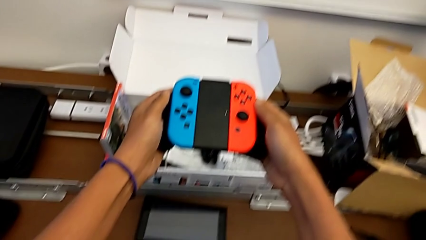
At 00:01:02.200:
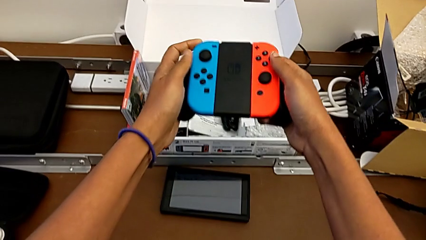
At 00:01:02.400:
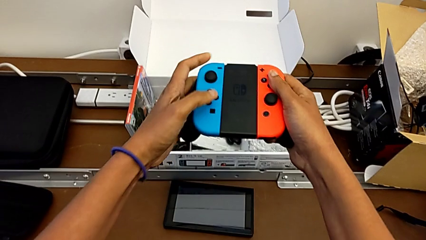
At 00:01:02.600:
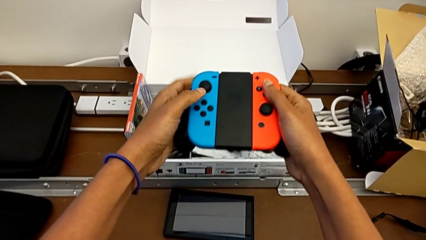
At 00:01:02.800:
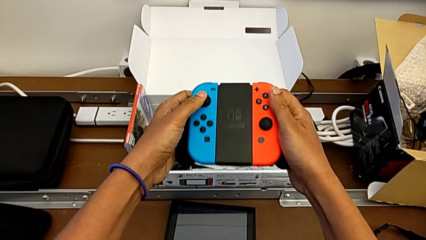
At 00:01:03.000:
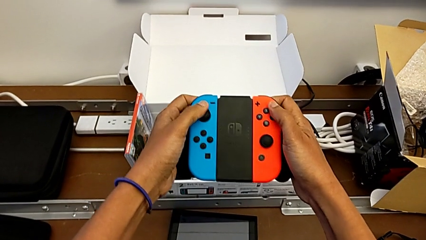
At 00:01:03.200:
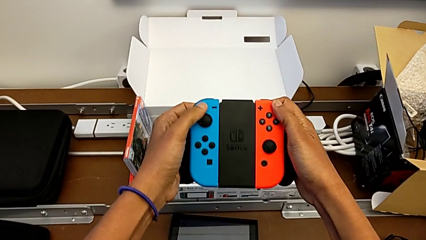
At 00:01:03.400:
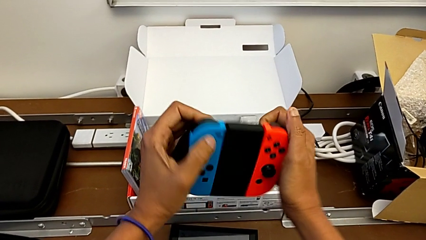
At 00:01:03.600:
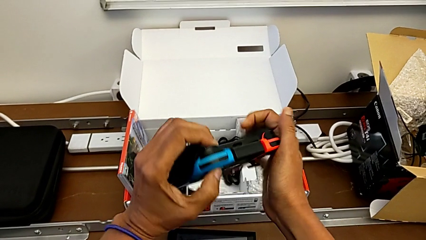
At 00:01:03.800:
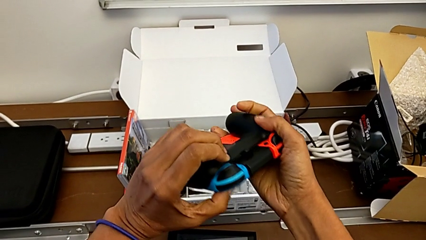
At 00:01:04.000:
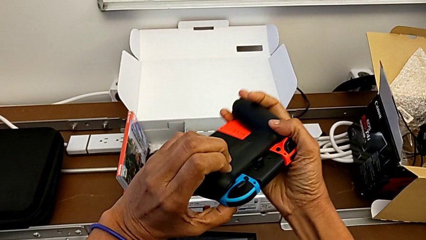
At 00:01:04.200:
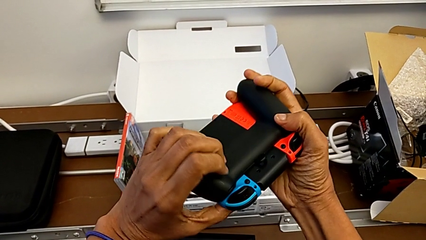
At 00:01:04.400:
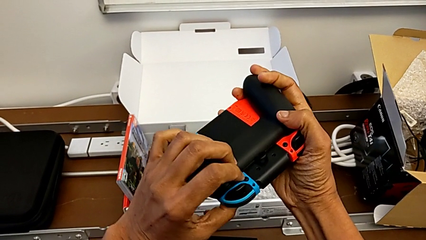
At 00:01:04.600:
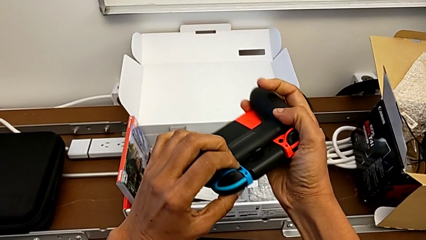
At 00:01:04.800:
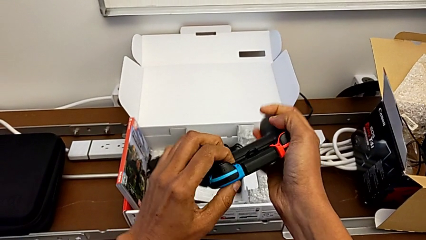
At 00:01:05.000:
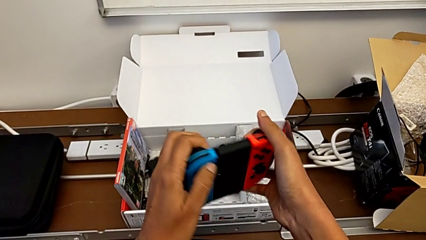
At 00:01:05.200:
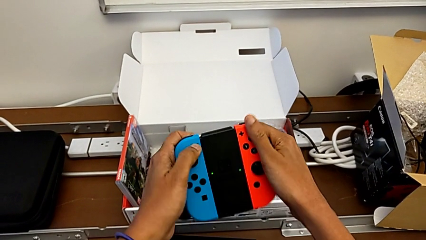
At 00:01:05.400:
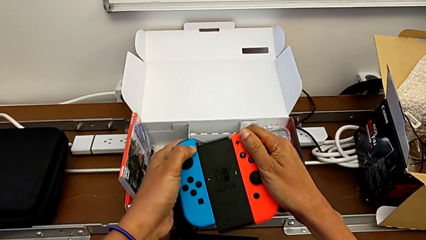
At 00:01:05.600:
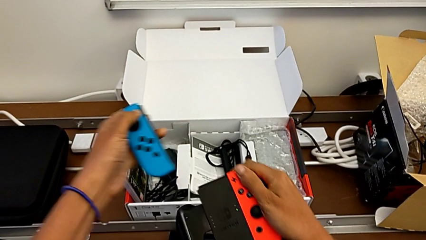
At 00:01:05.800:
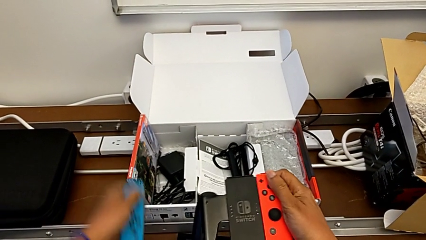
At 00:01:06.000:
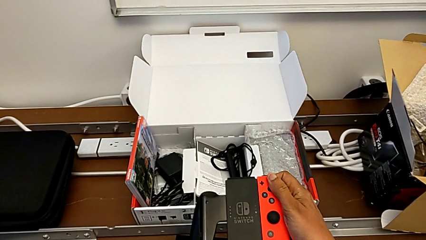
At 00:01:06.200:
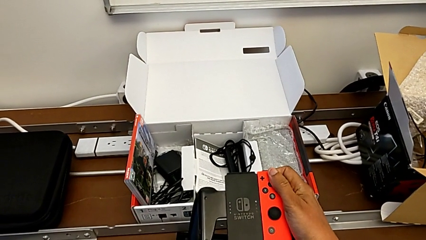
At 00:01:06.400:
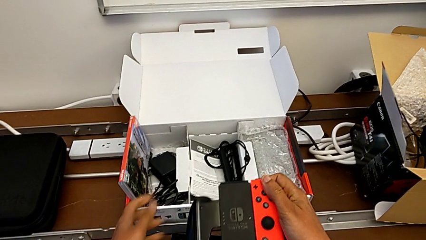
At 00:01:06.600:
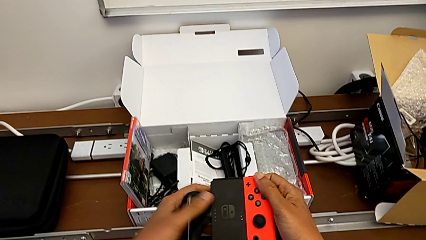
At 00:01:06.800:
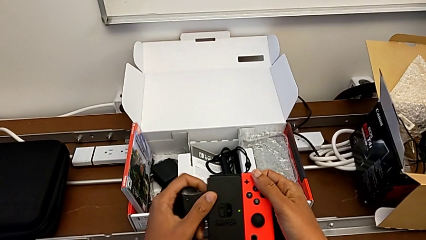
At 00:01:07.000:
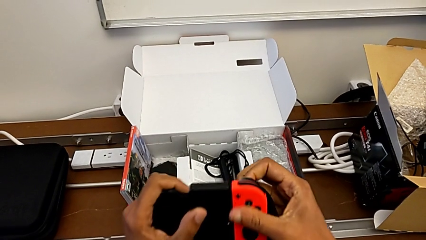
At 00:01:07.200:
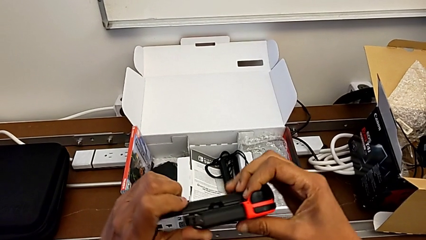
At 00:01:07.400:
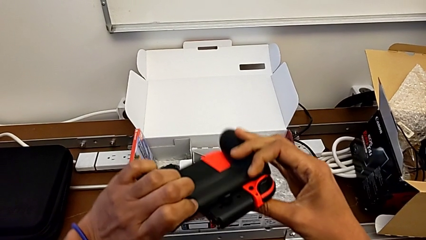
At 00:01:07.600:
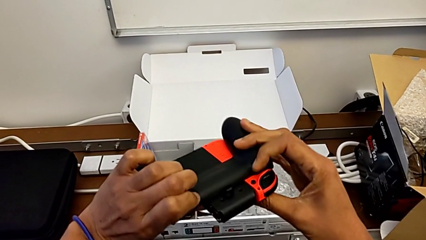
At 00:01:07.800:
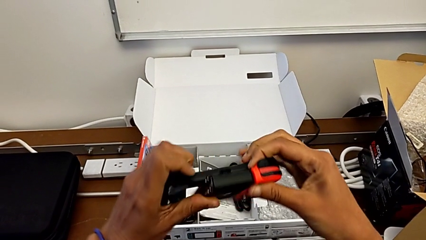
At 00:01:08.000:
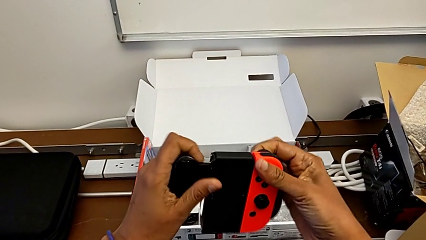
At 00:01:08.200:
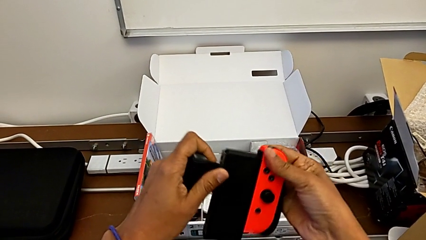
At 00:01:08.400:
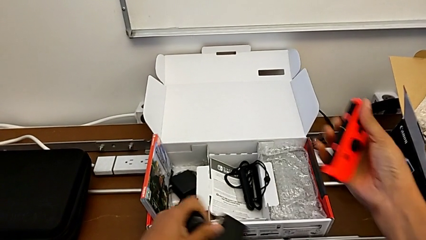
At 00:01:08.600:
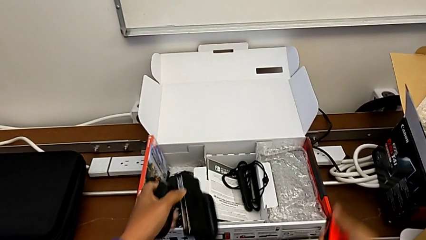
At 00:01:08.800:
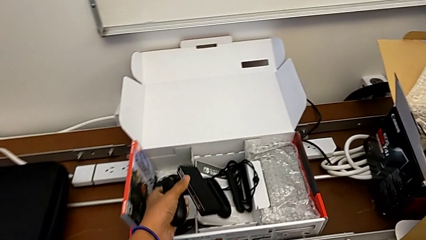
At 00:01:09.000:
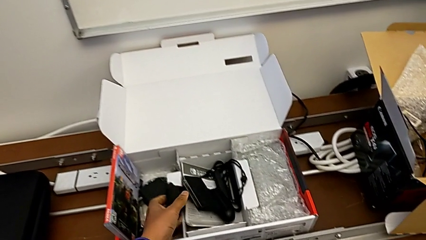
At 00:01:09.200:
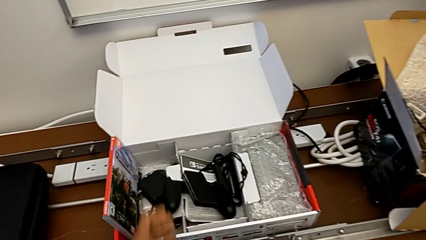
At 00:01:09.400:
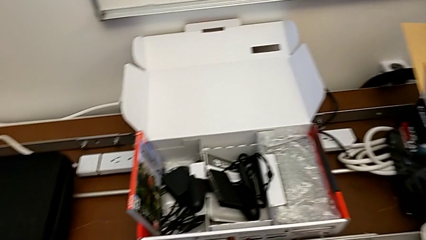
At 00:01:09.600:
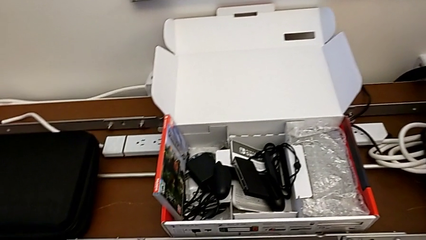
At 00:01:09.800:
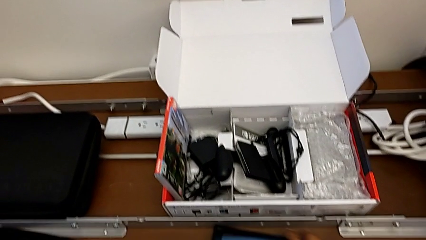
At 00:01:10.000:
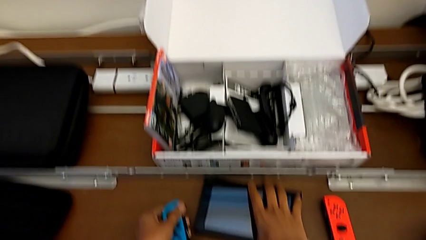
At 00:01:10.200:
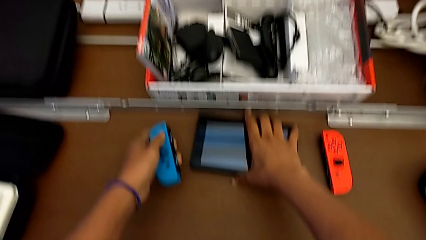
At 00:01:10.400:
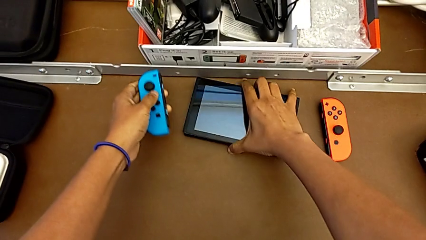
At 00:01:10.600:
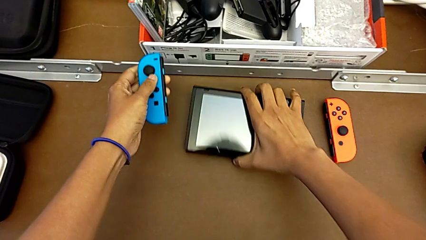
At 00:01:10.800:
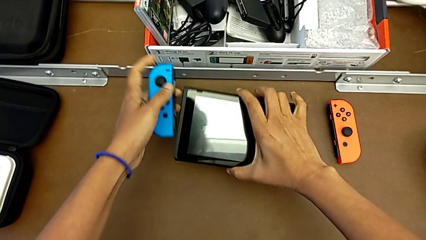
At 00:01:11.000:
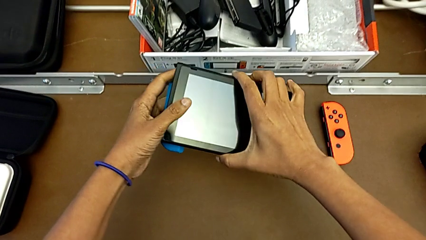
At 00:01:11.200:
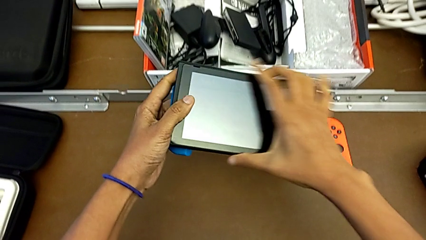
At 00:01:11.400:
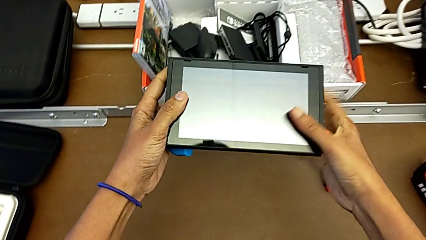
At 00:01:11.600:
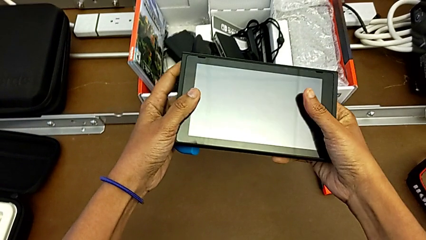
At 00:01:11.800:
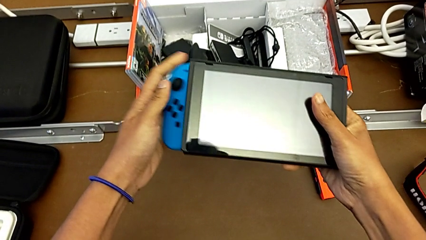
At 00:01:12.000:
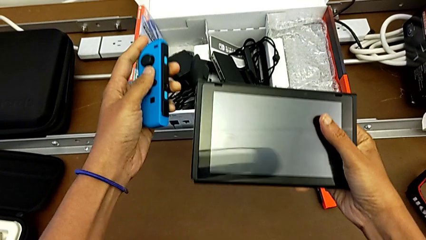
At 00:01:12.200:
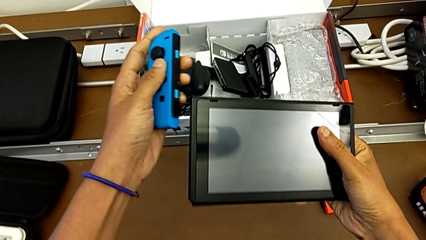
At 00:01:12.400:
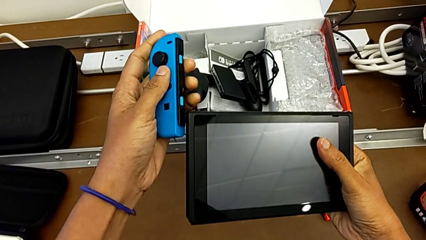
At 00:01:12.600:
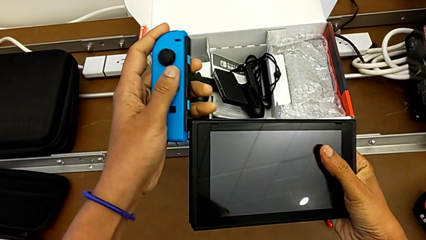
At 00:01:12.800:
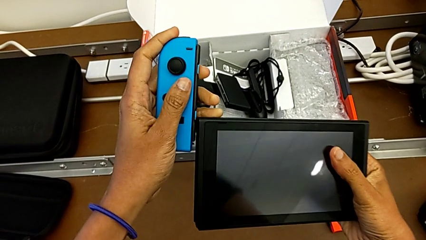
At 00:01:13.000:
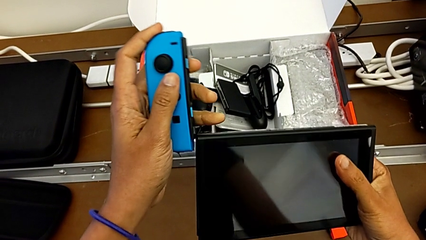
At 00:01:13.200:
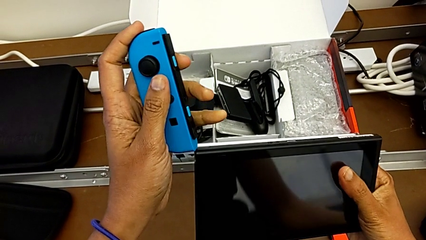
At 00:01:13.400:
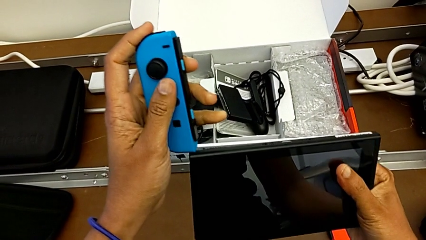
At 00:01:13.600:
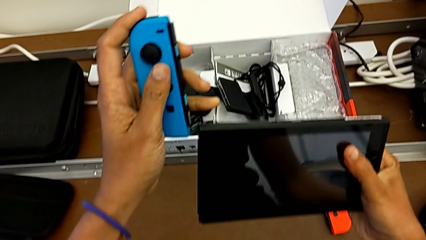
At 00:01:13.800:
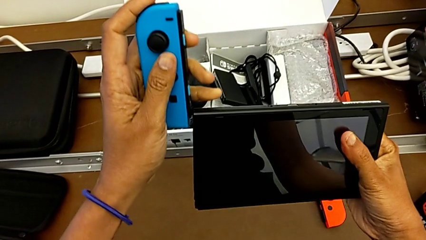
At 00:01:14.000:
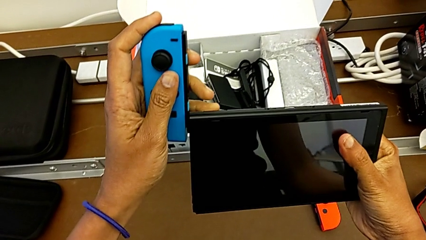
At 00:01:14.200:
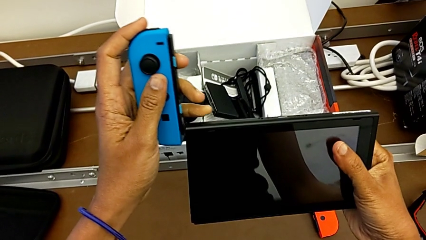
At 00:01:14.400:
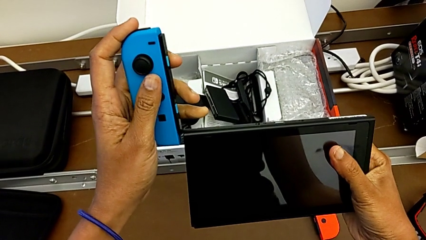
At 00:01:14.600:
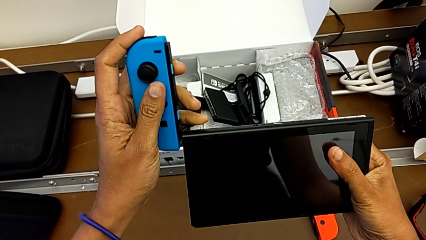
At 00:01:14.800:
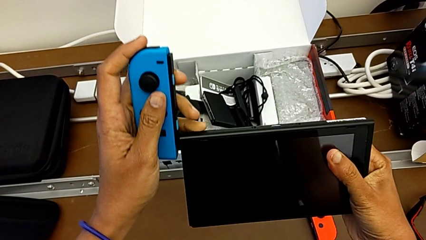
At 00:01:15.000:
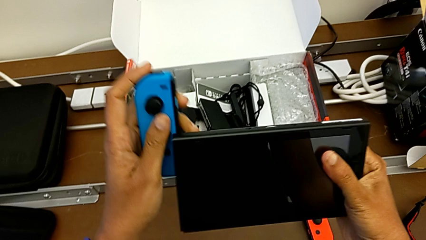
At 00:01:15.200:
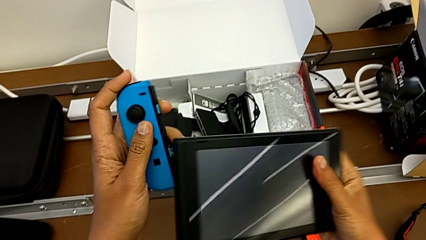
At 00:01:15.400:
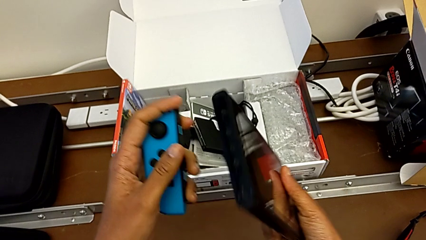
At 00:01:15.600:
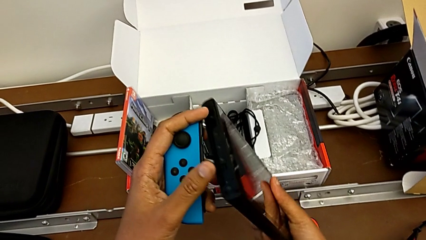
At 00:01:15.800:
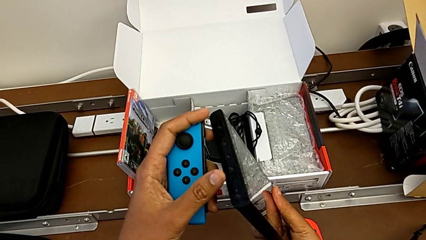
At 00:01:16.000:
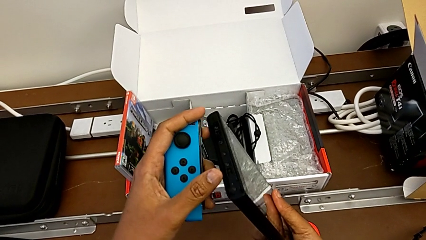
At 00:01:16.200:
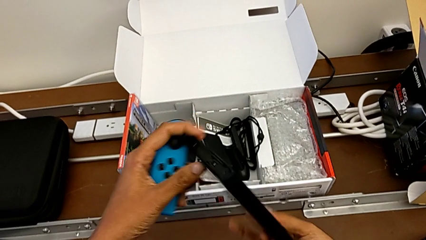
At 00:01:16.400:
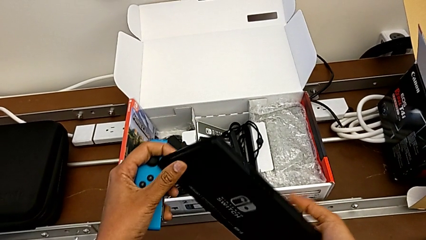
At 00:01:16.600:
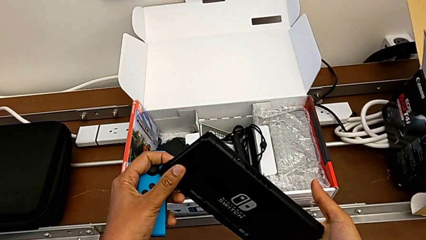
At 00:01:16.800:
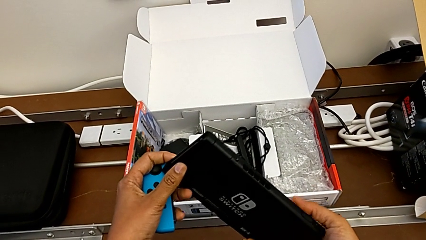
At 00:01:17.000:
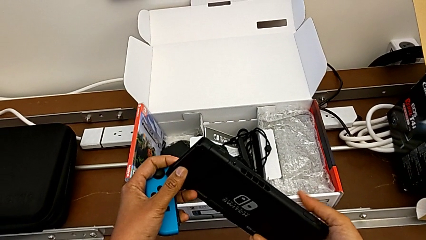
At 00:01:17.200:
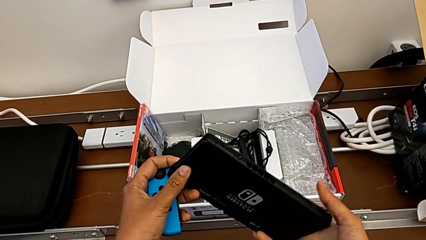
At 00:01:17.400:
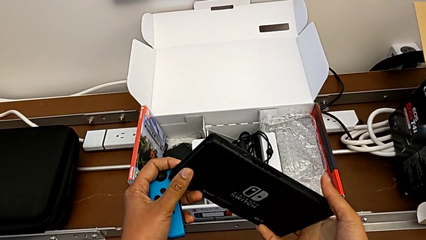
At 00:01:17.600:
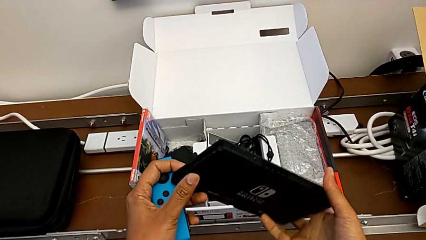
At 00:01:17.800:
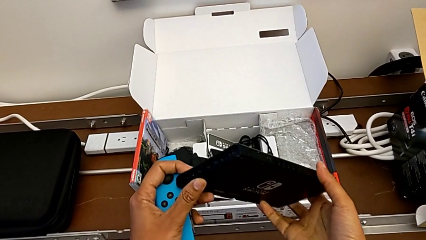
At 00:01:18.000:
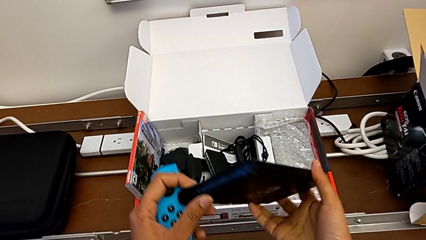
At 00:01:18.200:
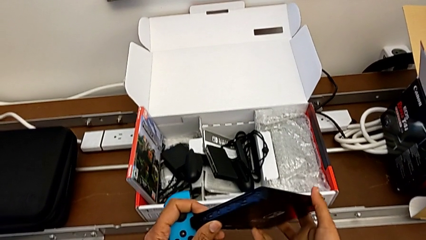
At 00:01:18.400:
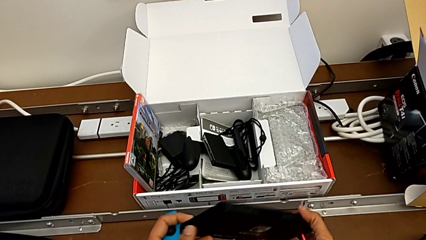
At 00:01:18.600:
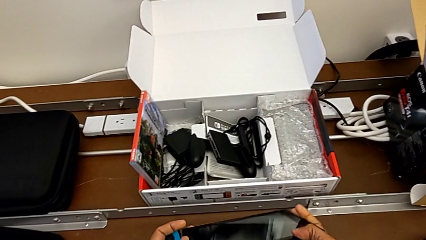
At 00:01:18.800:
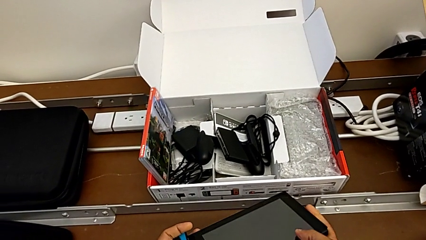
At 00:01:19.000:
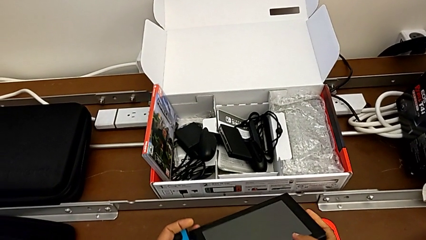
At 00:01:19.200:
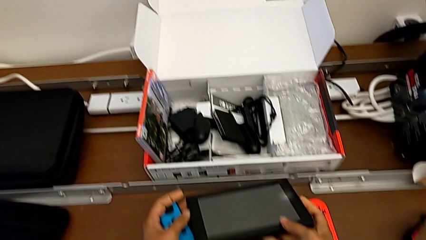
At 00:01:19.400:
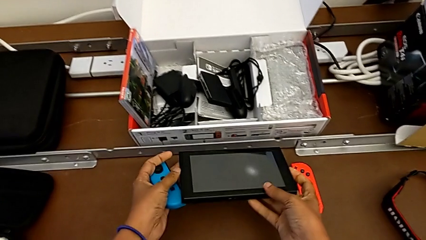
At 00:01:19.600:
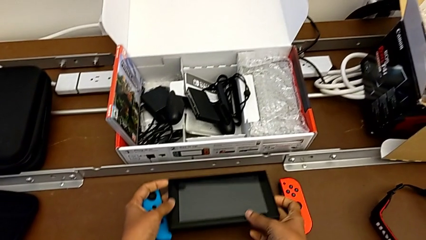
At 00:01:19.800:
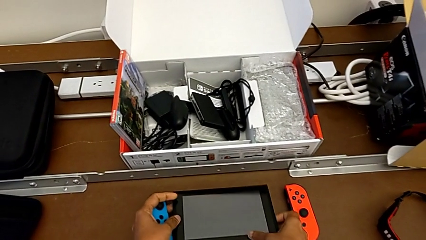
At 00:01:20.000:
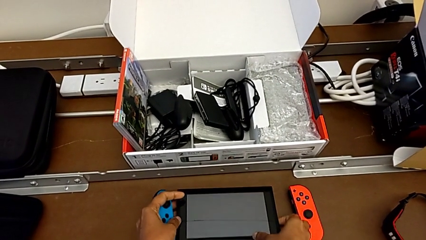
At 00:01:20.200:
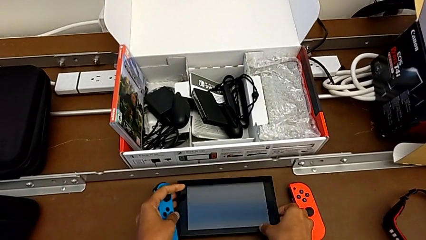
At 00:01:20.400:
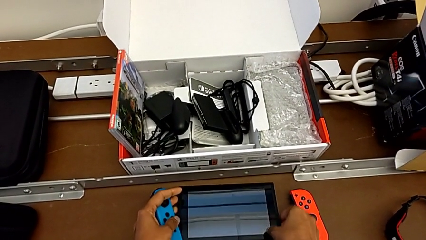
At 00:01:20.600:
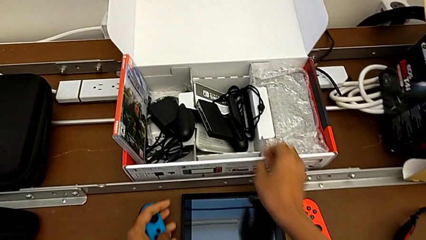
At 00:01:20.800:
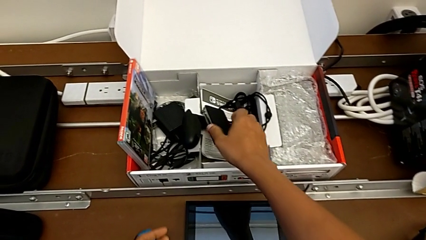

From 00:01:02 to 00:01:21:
The camera wearer is changing to the Joy-Con controllers. They hold the Joy-Con controller, withdraw the left Joy-Con controller, withdraw the right Joy-Con controller, grab the Nintendo Switch and inspect the left Joy-Con controller.
